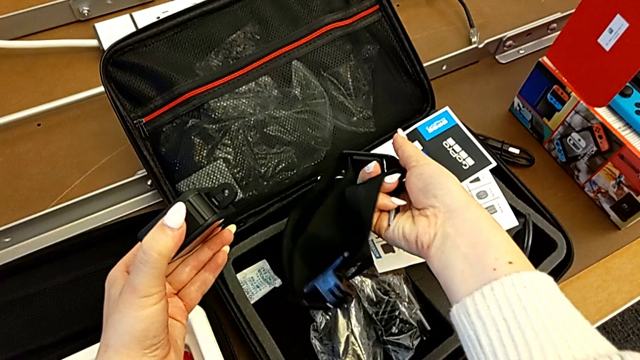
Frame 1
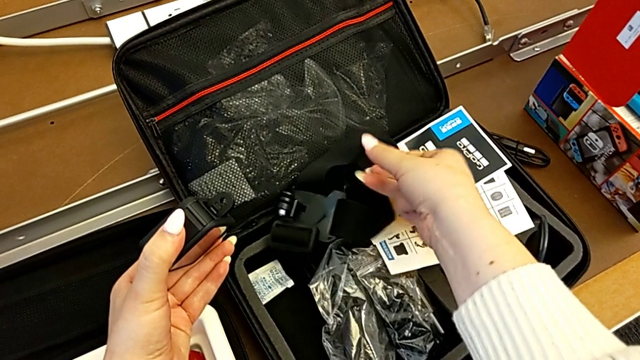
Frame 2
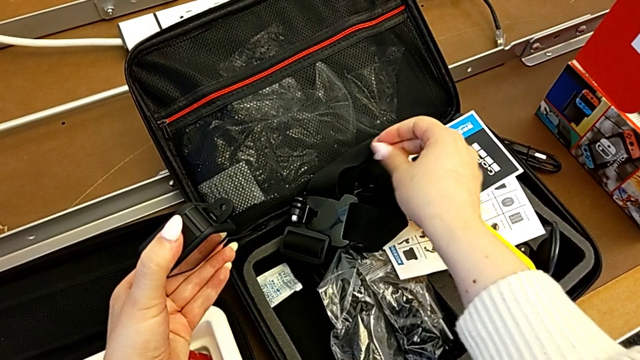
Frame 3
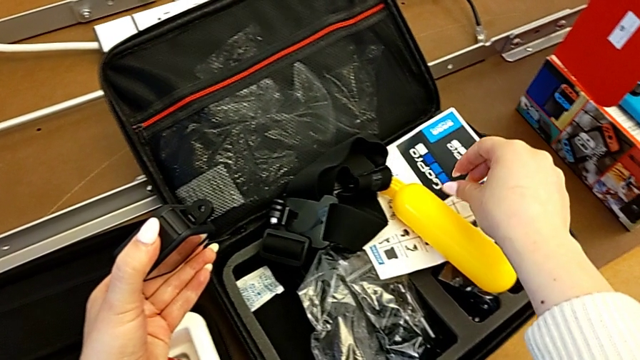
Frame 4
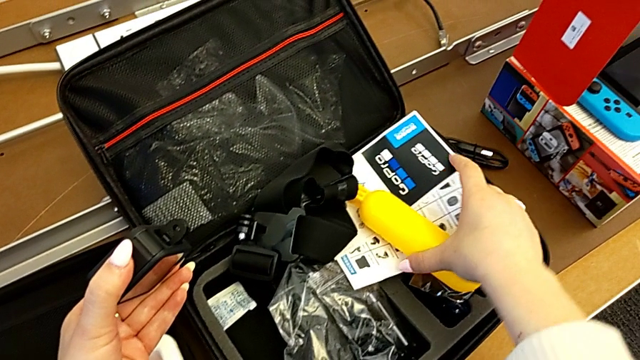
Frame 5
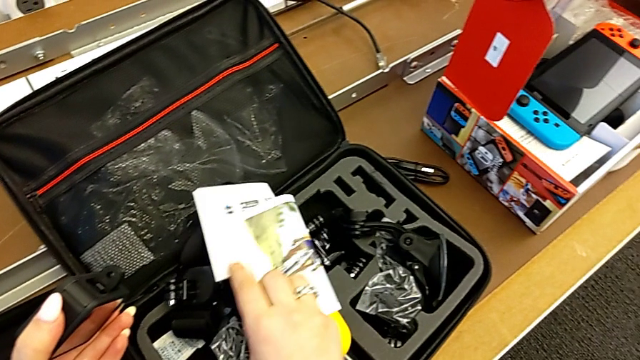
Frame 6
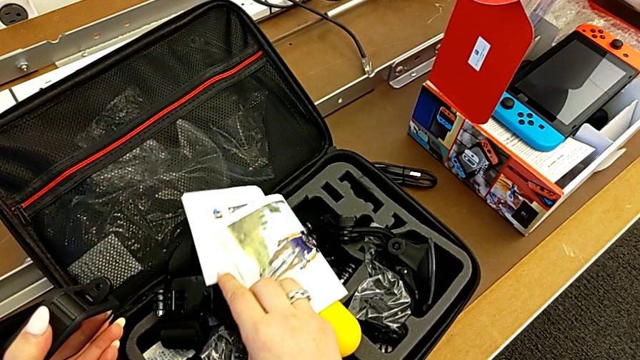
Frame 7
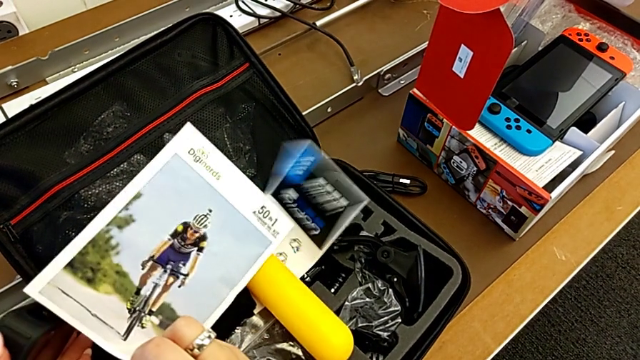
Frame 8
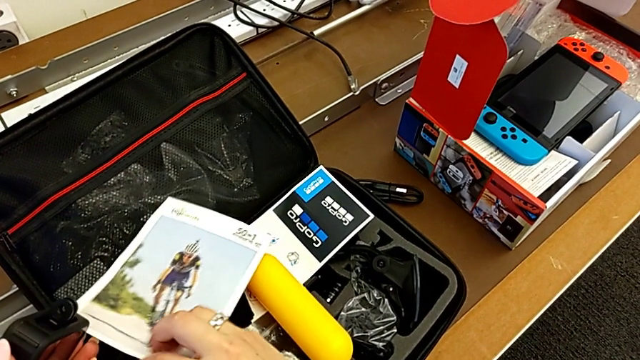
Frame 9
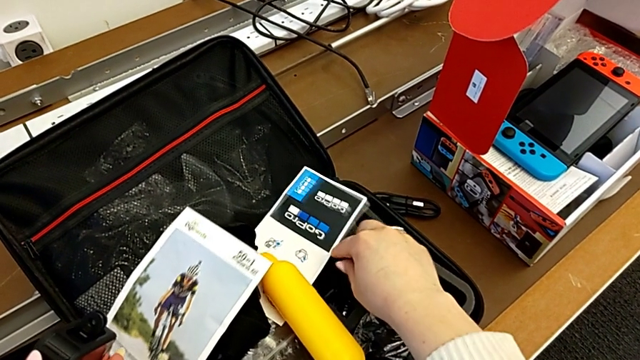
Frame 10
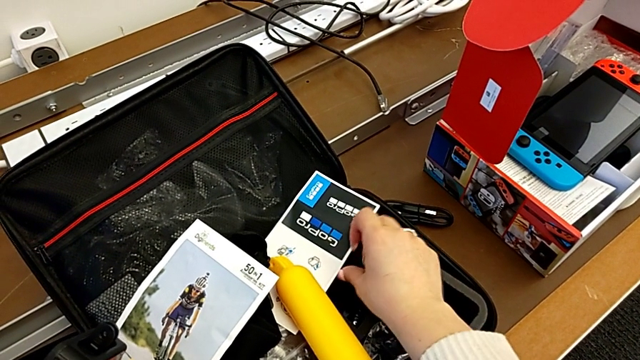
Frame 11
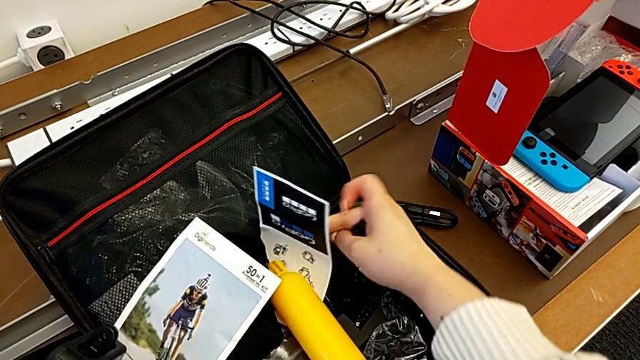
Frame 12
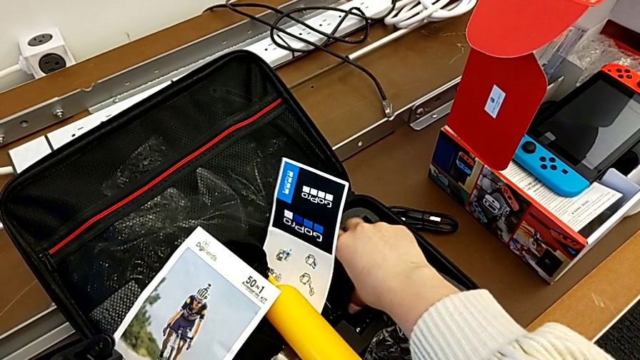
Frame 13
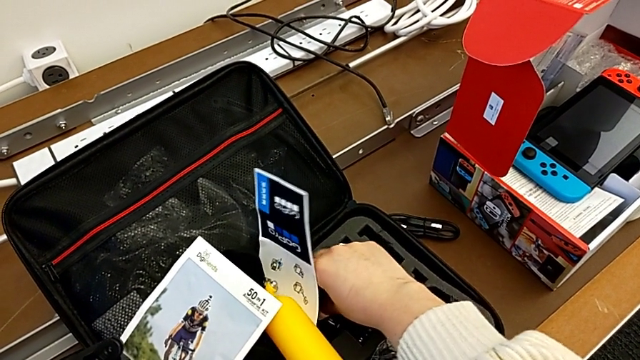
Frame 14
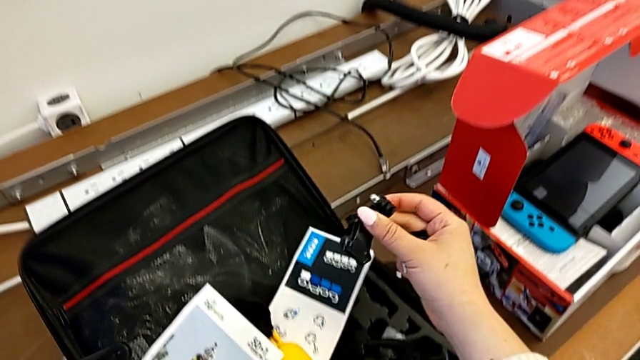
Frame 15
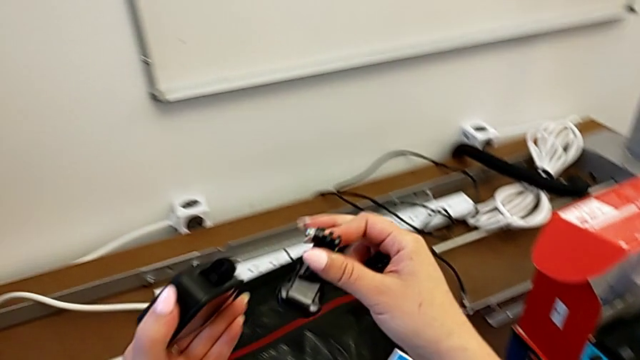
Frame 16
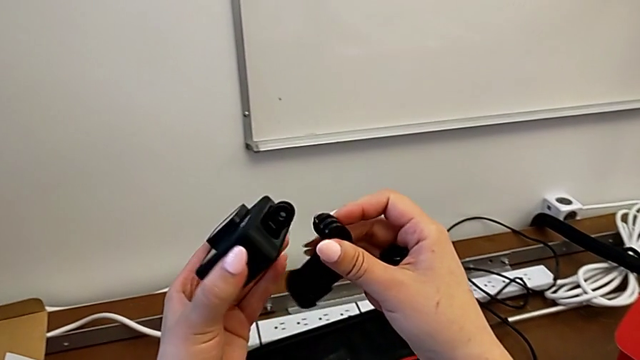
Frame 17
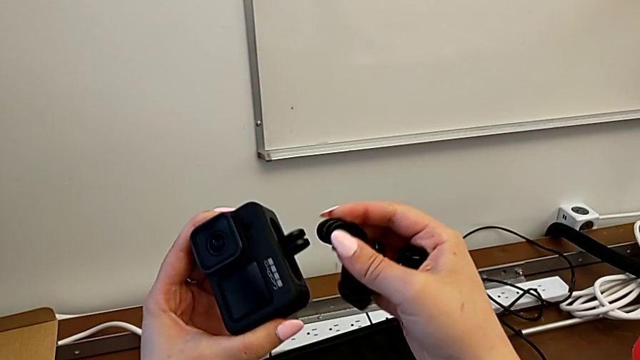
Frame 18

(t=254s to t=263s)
The camera wearer is attaching the GoPro mount. They drop the strap, inspect the mounting peg, grab it, lift it and rotate the GoPro.

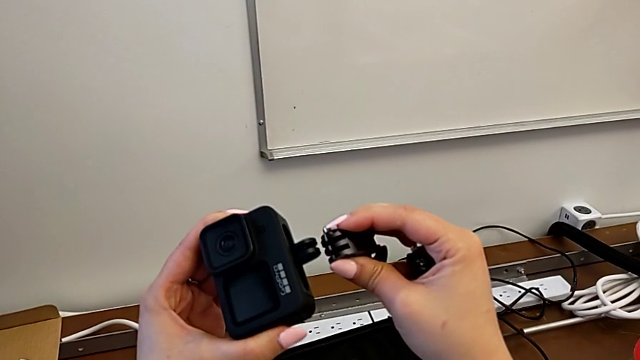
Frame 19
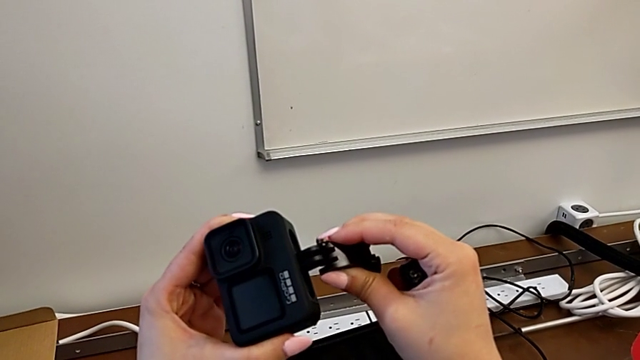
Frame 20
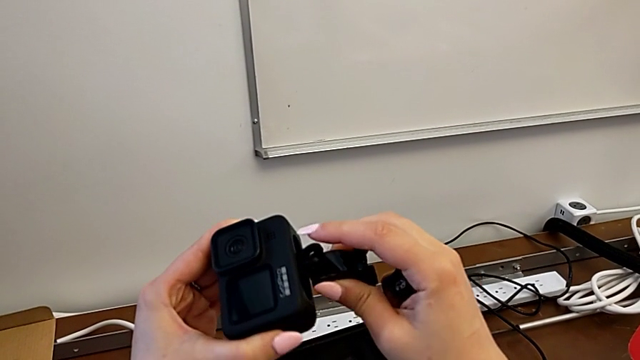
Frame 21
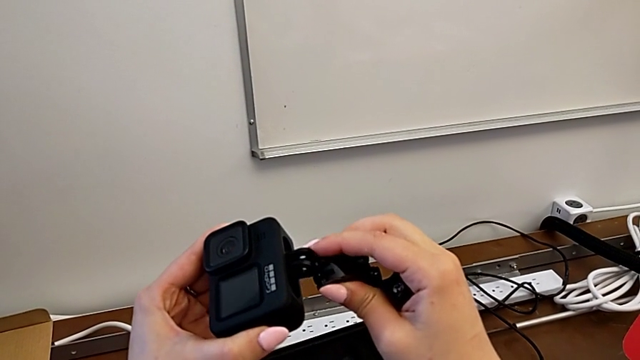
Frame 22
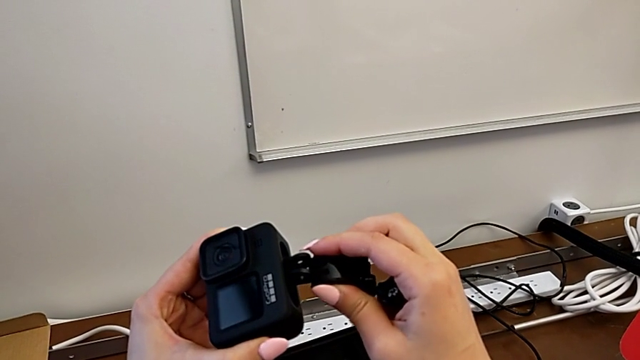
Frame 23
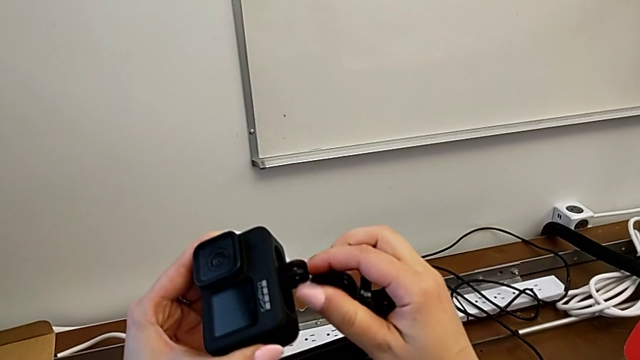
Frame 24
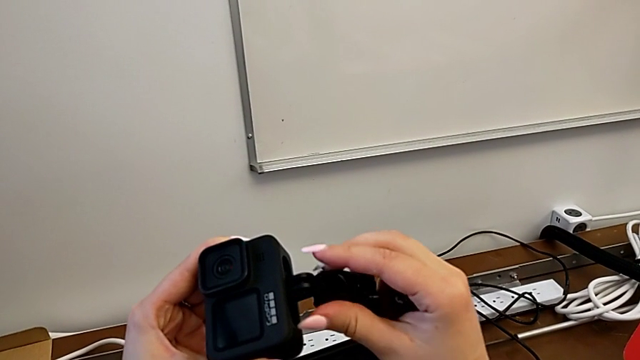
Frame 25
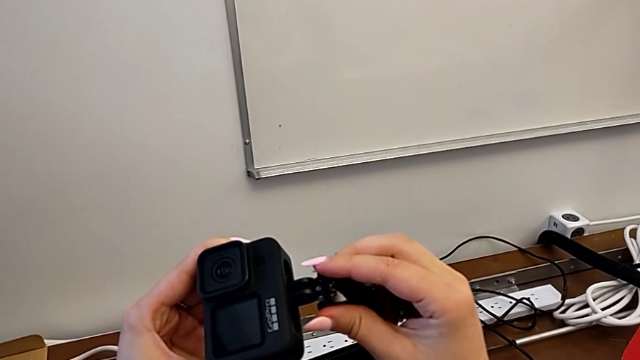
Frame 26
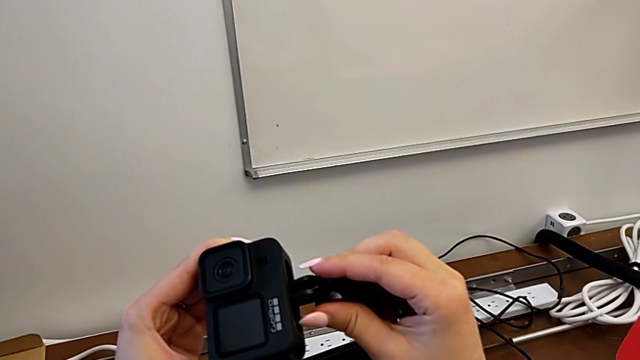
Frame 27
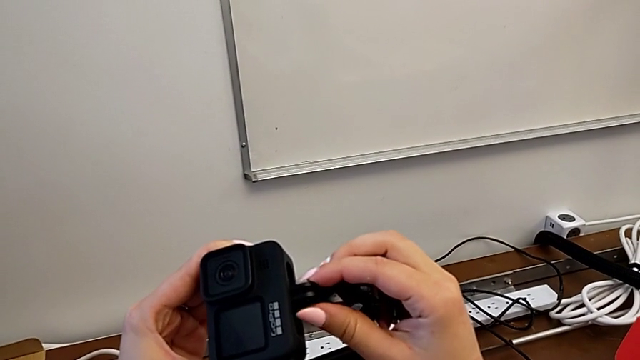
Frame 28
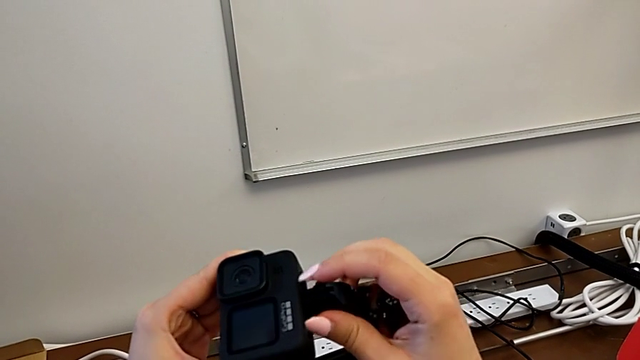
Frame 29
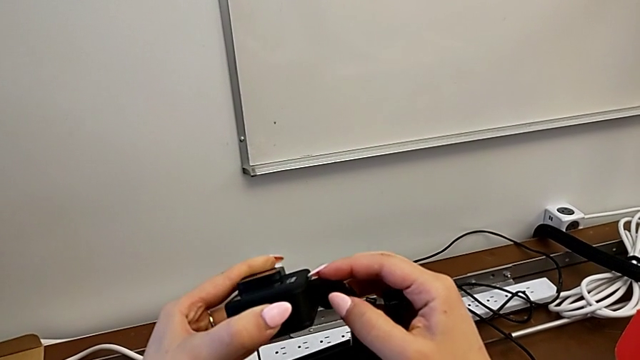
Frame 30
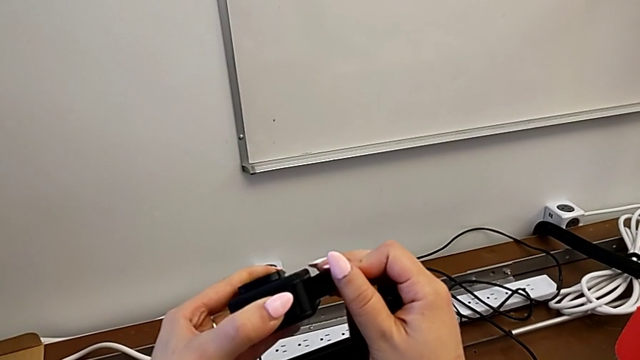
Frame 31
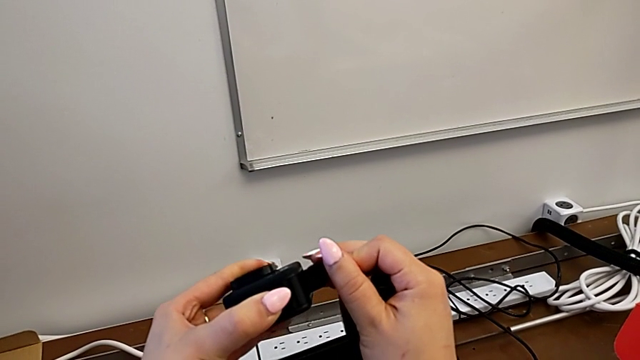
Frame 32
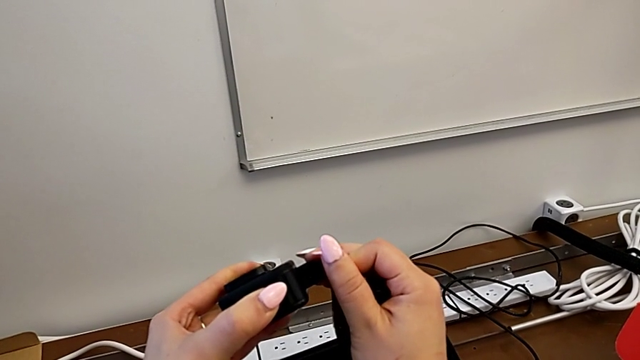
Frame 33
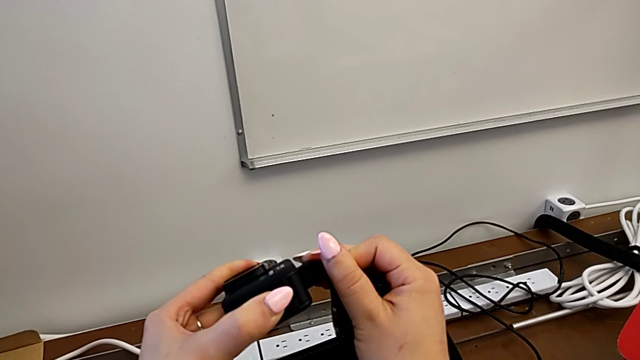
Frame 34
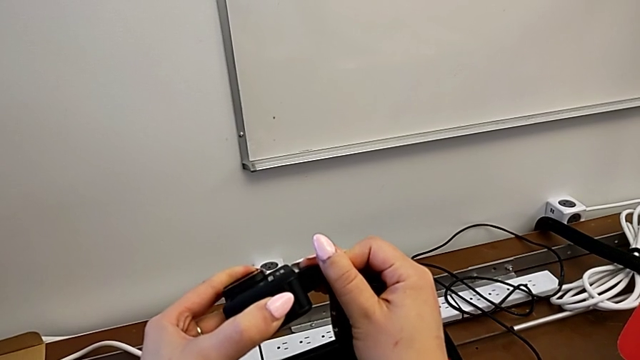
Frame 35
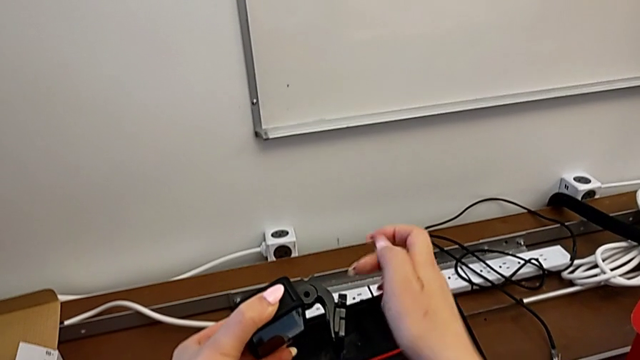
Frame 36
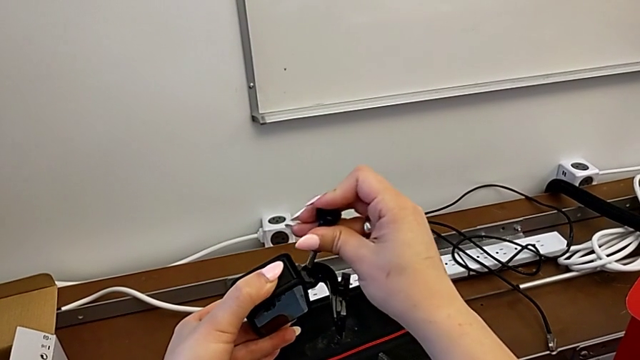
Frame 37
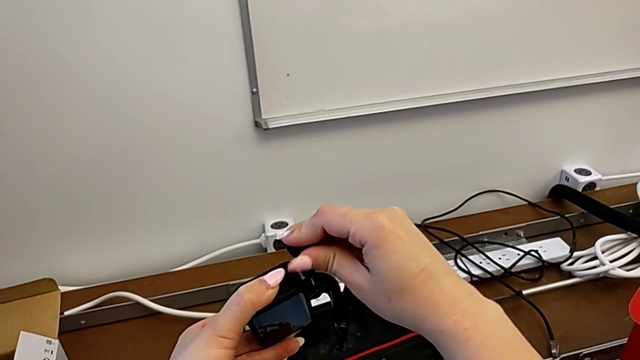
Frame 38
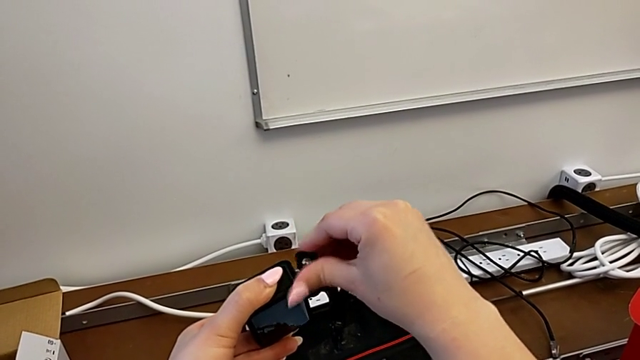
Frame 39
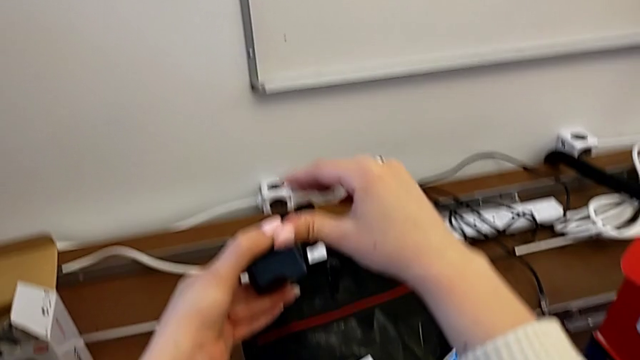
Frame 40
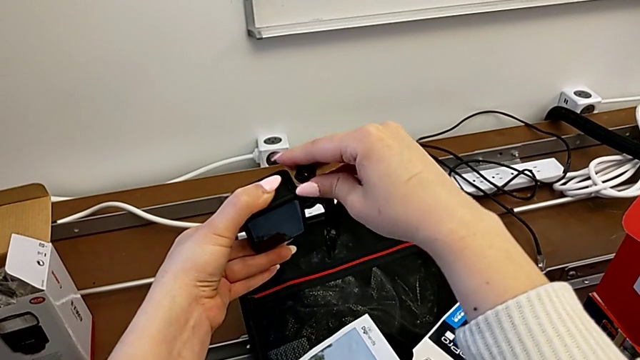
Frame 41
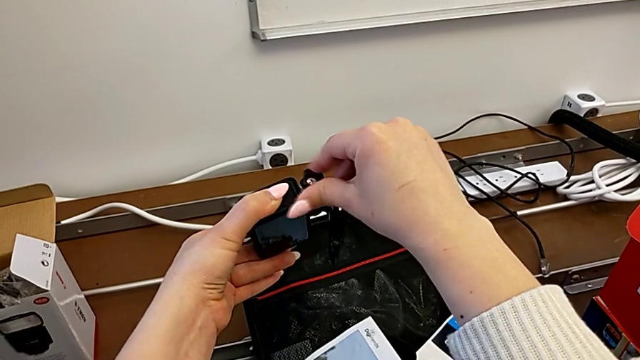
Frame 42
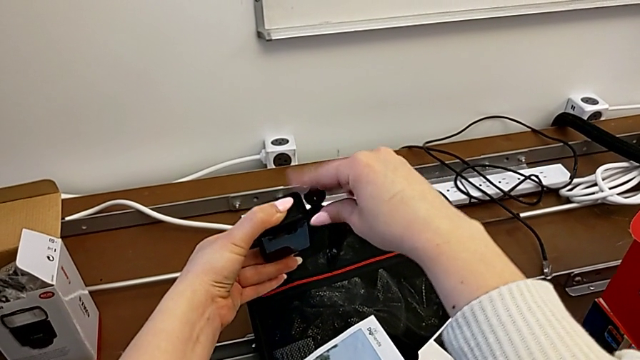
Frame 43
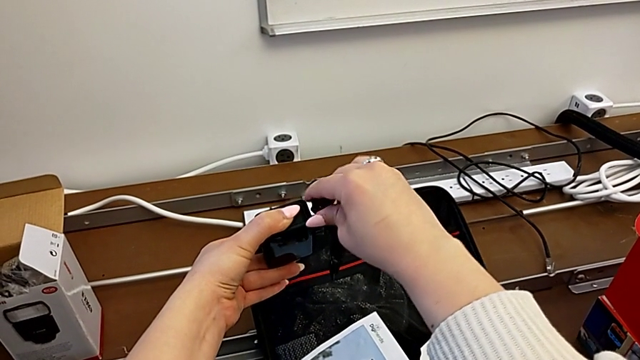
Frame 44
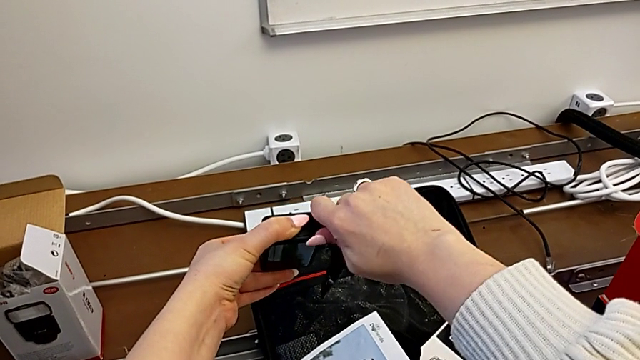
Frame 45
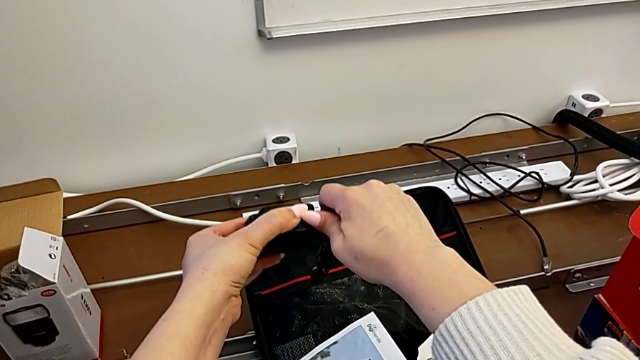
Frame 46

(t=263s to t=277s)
The camera wearer is attaching the GoPro mount. They insert the mounting peg, insert the screw and begin to screw it.
